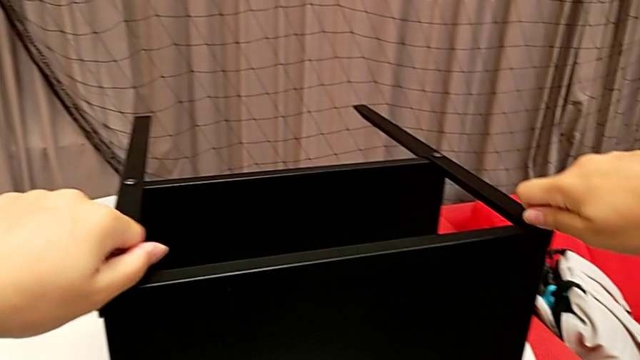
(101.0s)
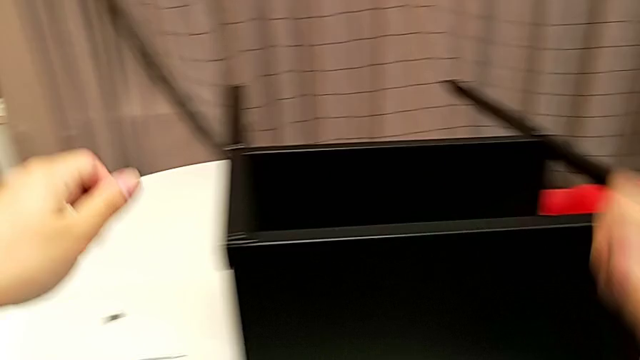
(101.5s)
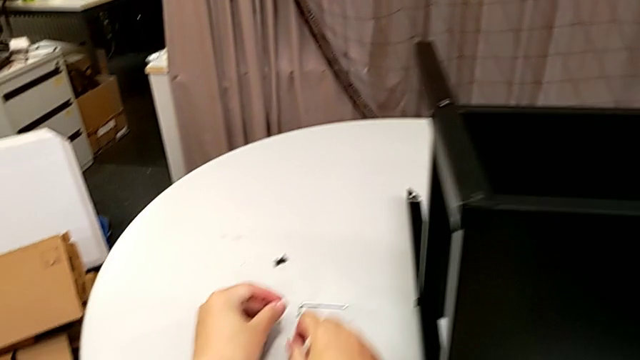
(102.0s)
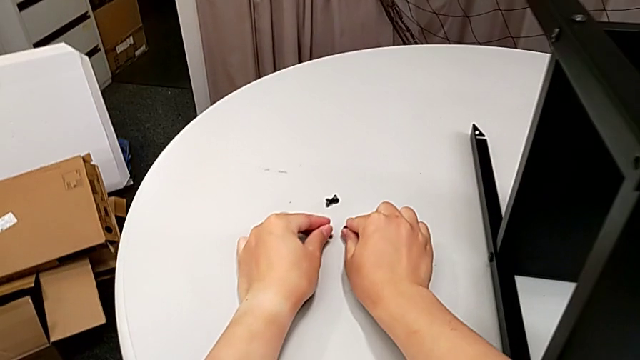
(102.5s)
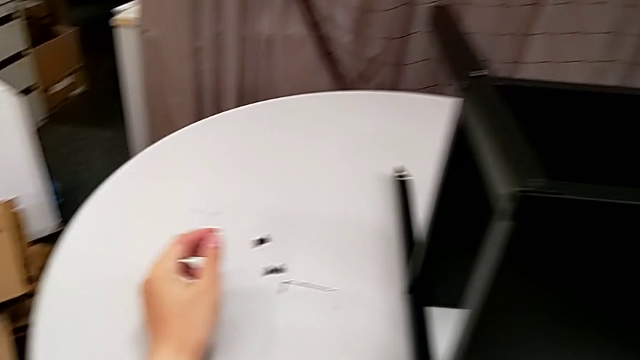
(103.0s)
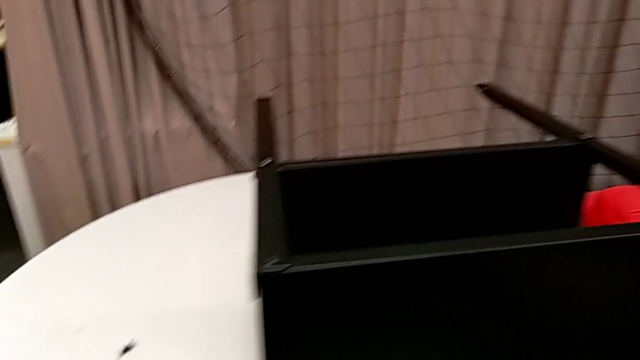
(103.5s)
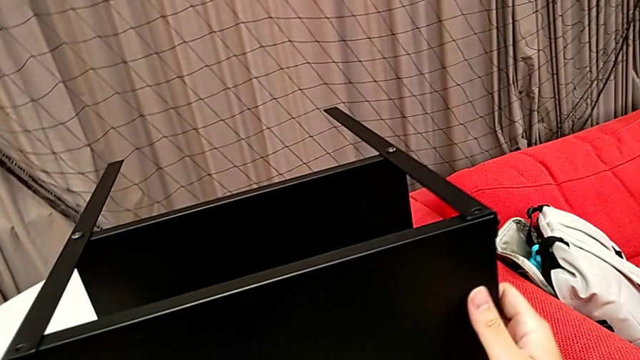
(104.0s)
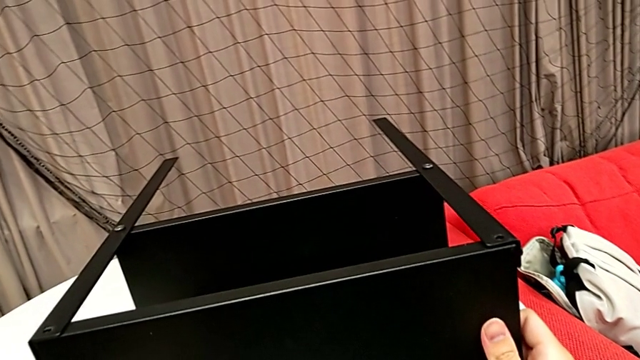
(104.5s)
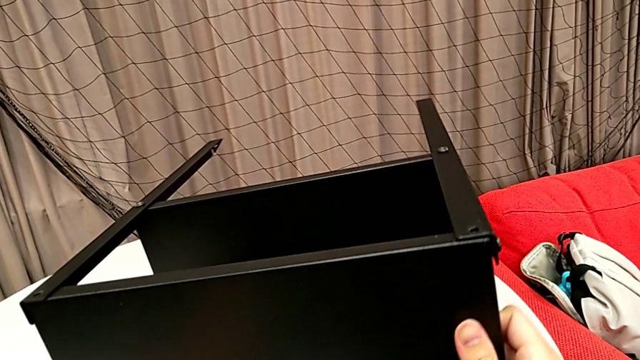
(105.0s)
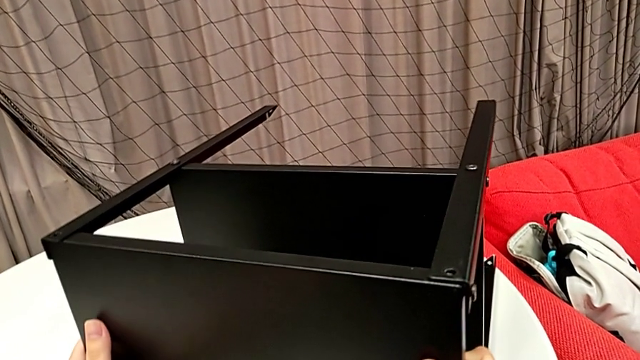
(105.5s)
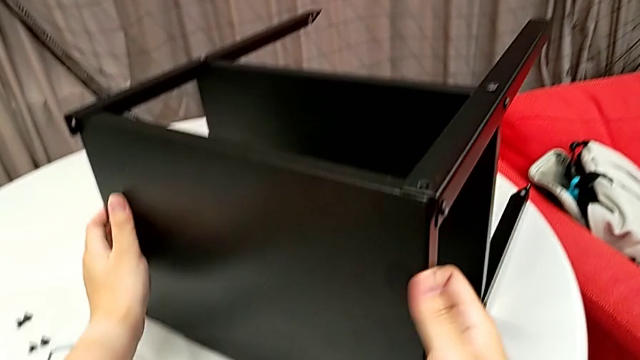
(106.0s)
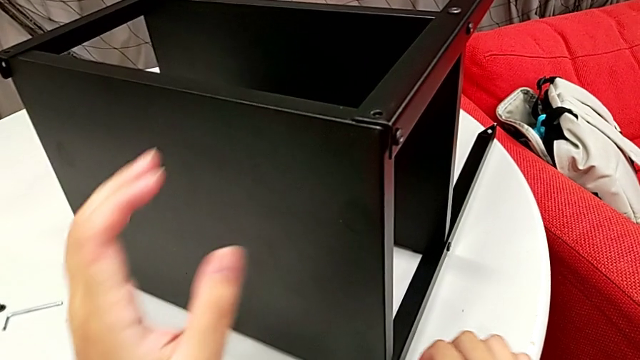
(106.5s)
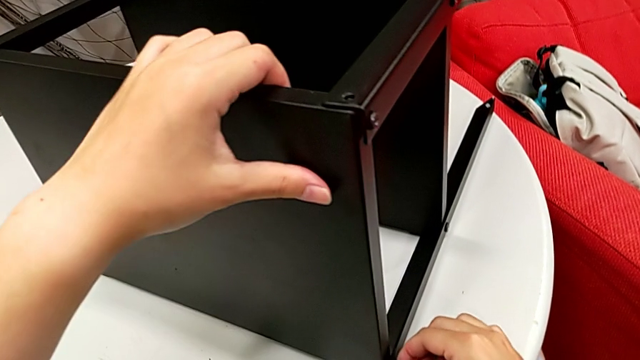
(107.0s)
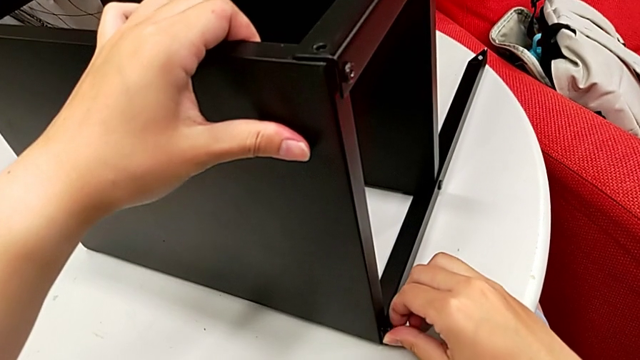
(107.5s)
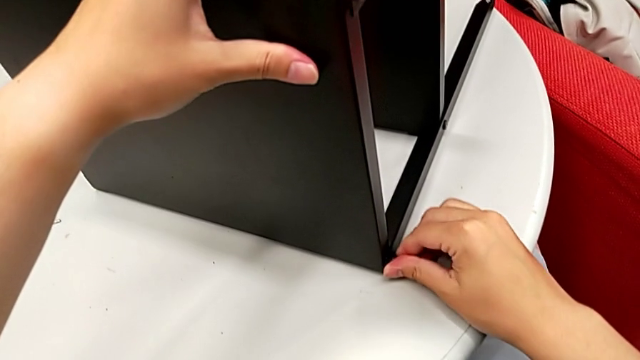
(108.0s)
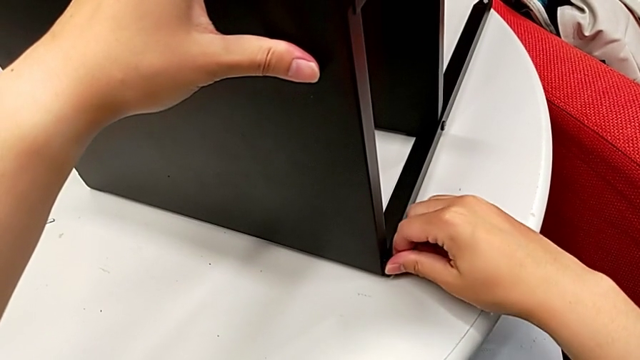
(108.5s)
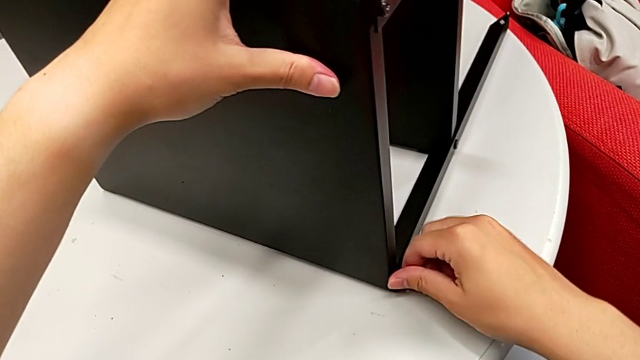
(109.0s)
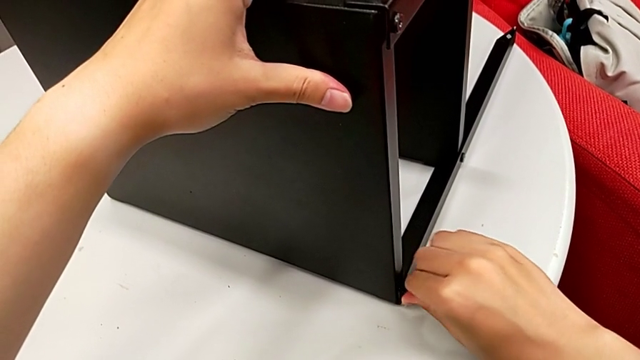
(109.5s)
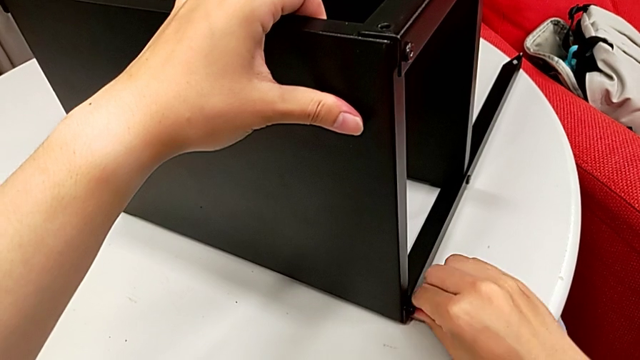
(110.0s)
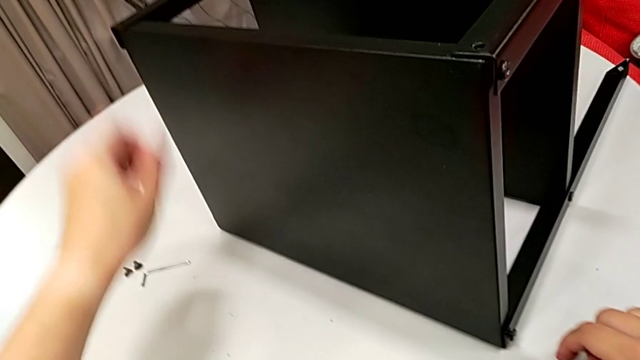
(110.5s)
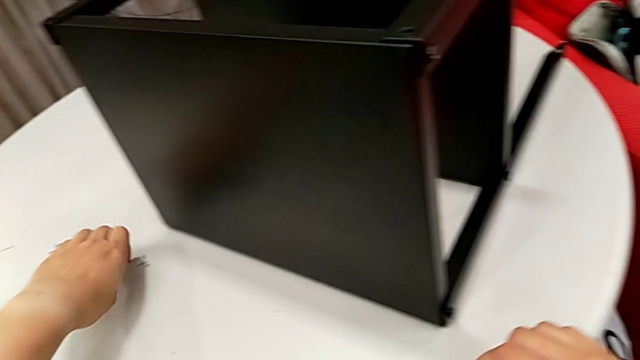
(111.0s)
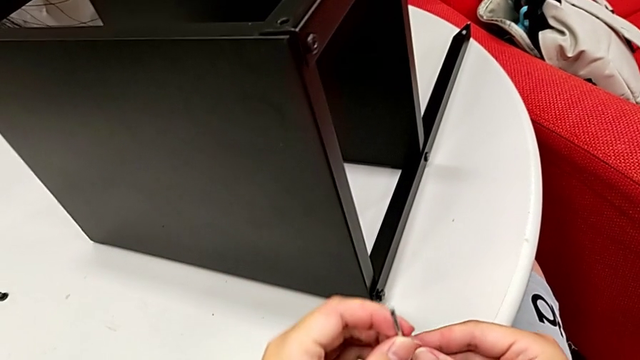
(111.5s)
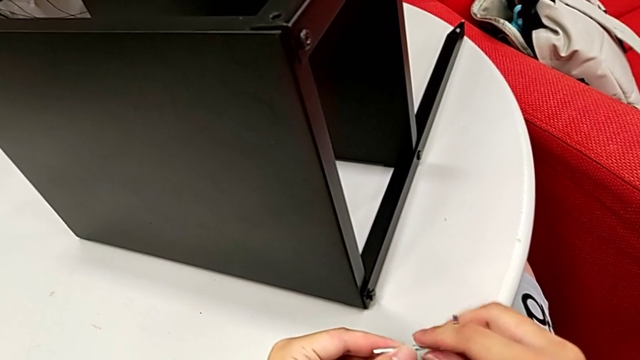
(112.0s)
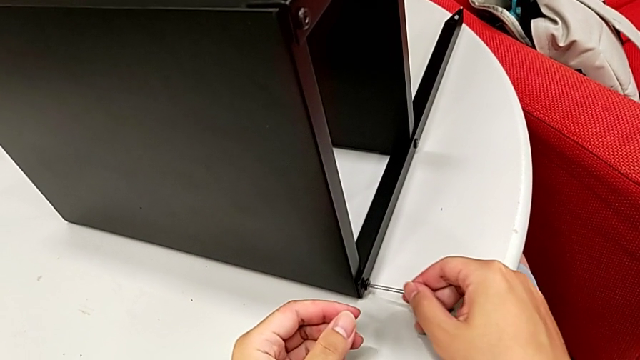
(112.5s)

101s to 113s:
The camera wearer is disassembling the top shelf. They disassemble the hex socket head, place it, rotate the nightstand, unscrew the hex socket head with the right hand, grab the Allen wrench with the left hand and insert it.

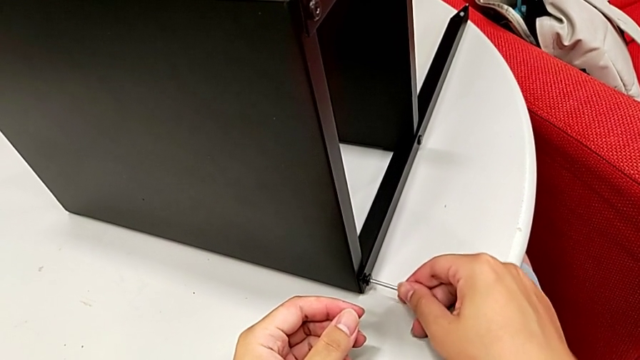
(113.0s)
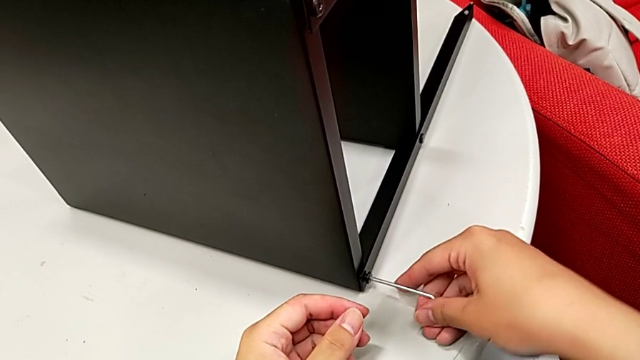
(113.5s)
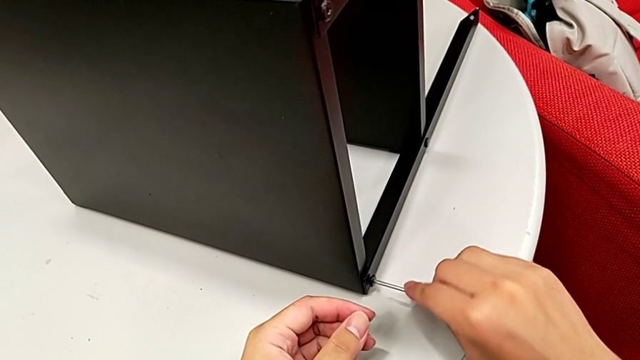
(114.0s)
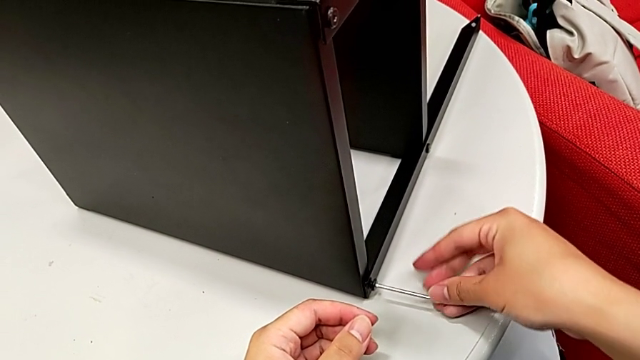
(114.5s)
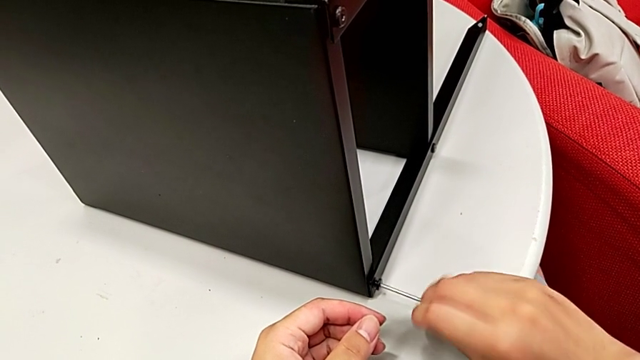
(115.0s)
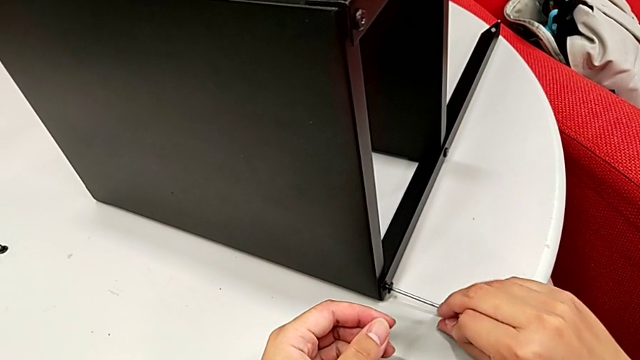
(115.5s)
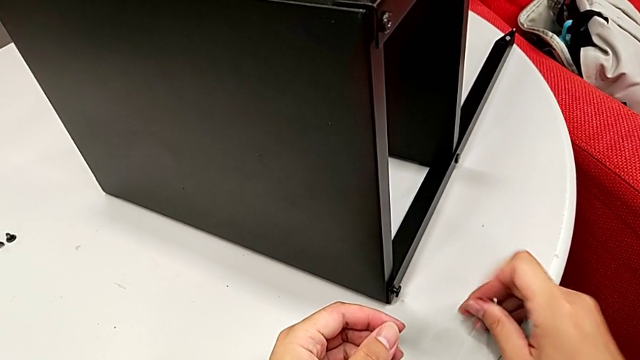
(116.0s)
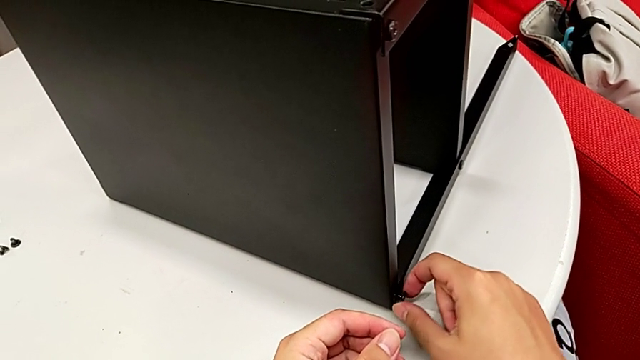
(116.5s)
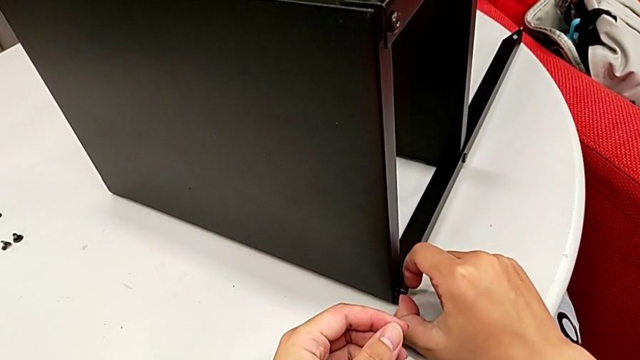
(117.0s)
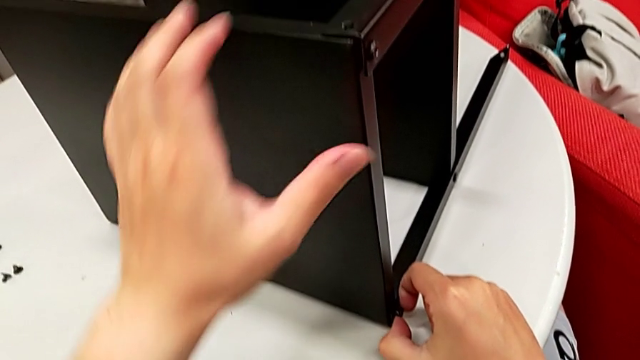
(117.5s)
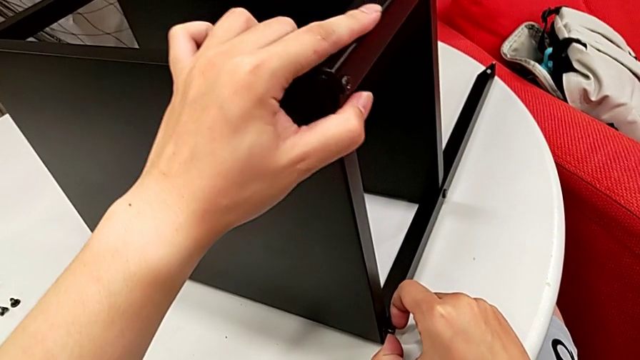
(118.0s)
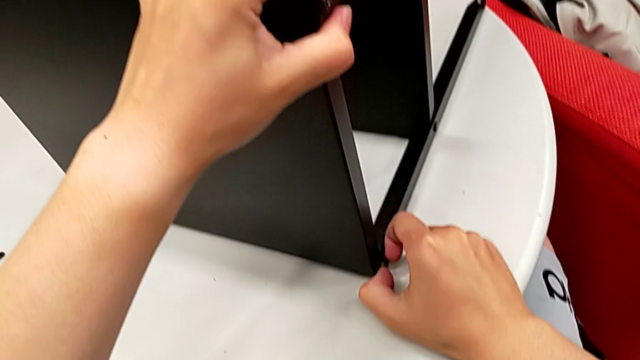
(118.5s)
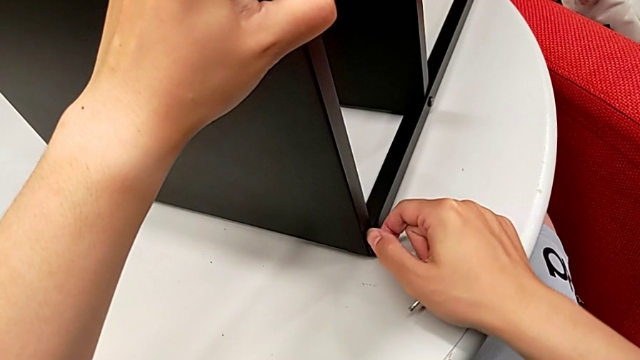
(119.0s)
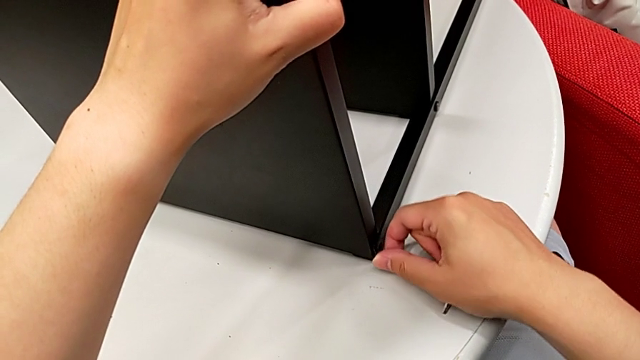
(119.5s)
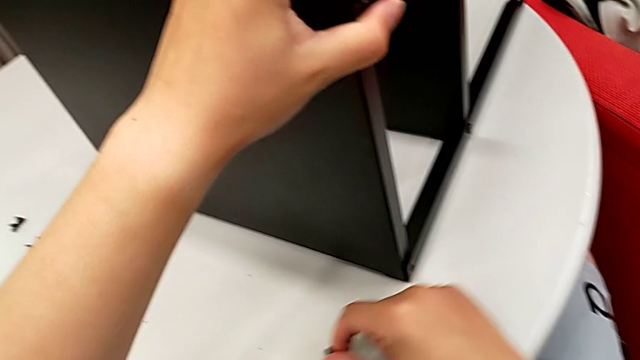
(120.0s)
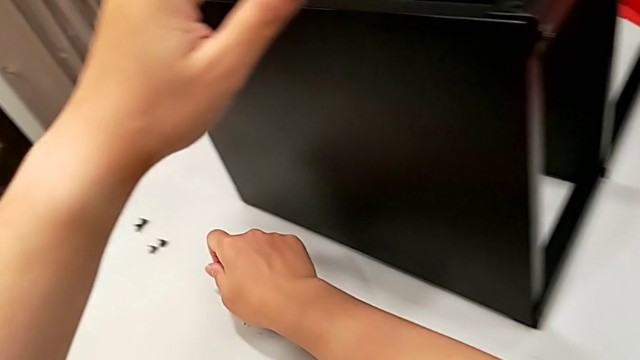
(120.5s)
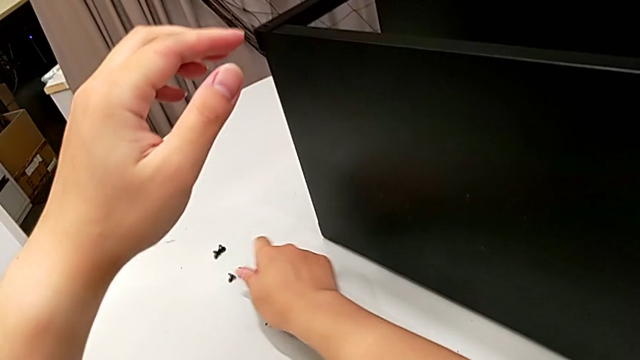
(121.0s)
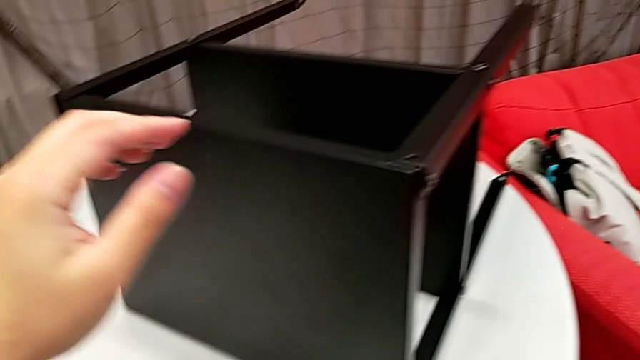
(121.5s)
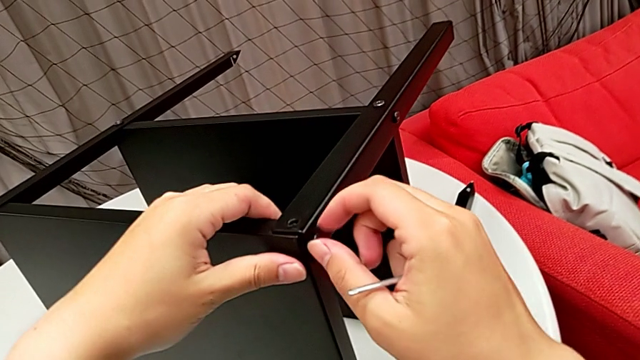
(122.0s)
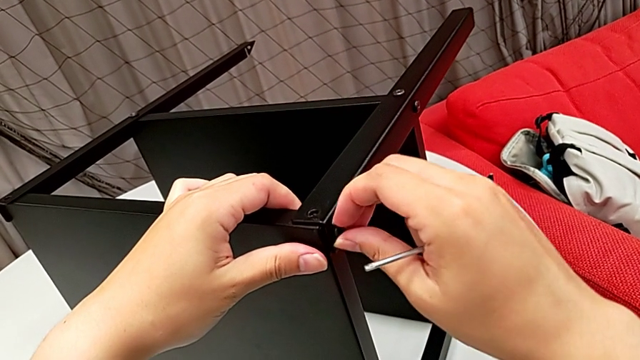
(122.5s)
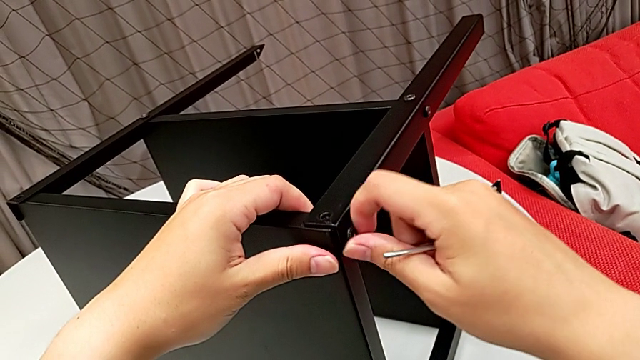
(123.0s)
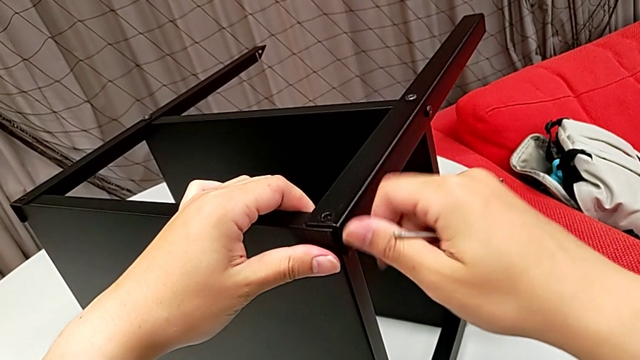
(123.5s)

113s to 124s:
The camera wearer is disassembling the top shelf. They unscrew the hex socket head, withdraw the Allen wrench, disassemble the hex socket head, place it and unscrew the hex socket head.
